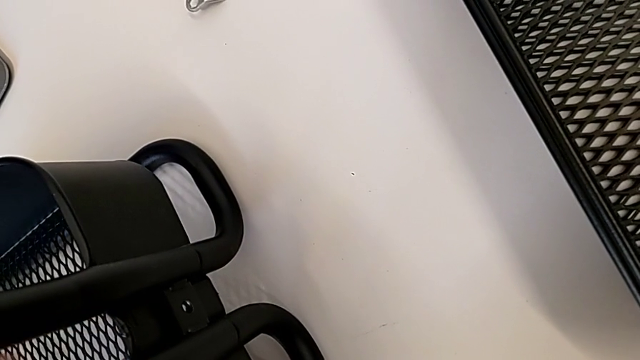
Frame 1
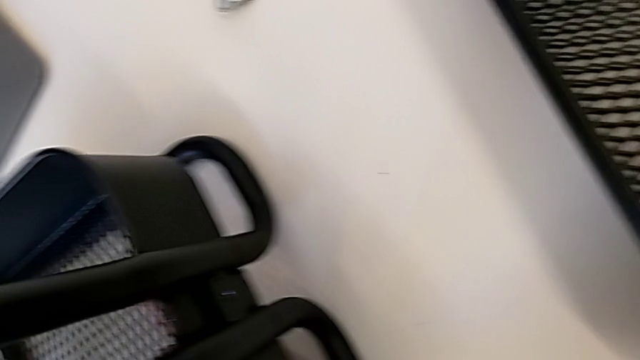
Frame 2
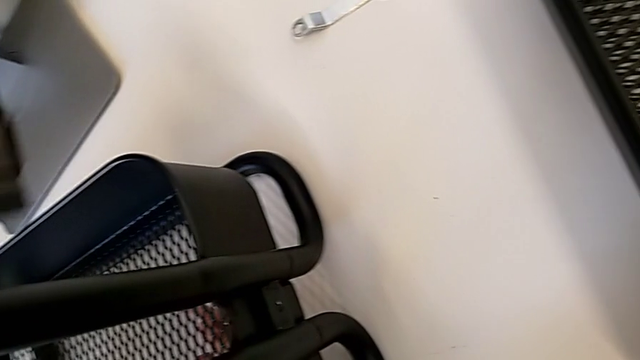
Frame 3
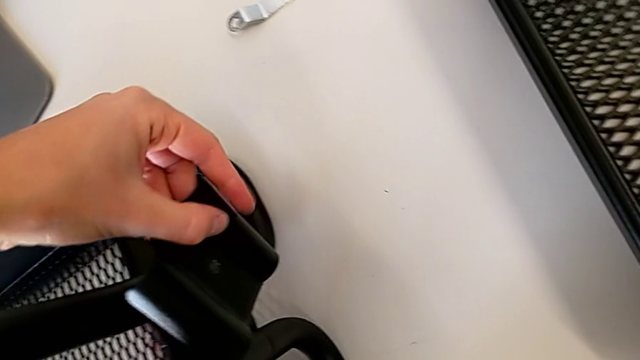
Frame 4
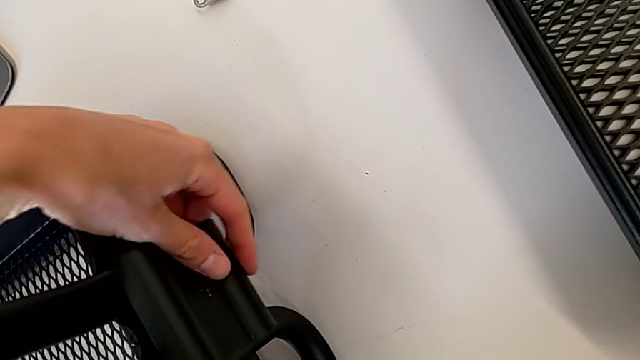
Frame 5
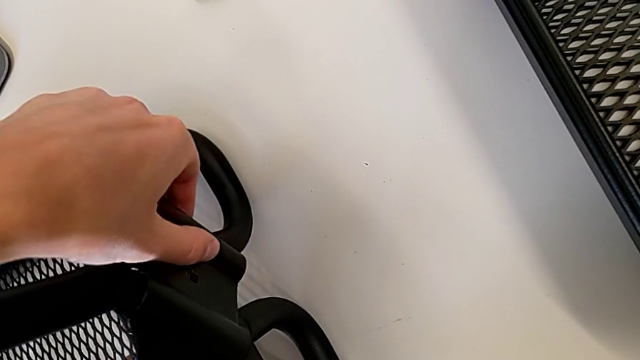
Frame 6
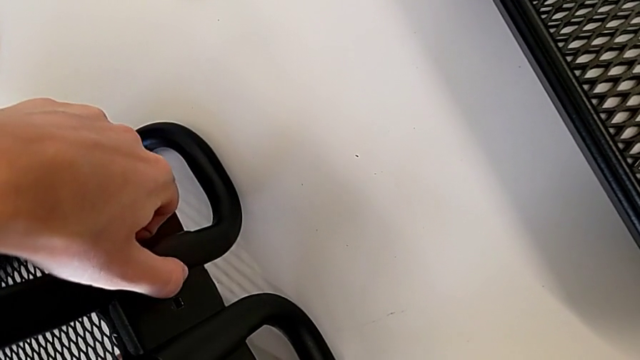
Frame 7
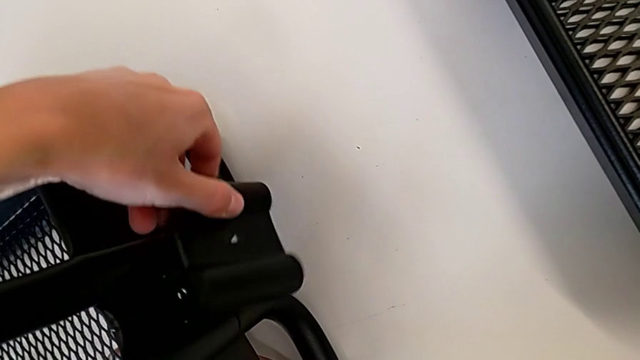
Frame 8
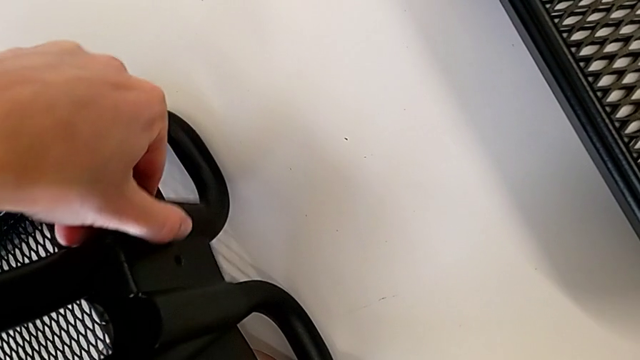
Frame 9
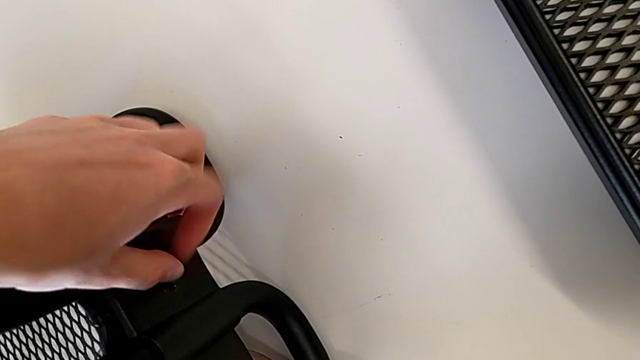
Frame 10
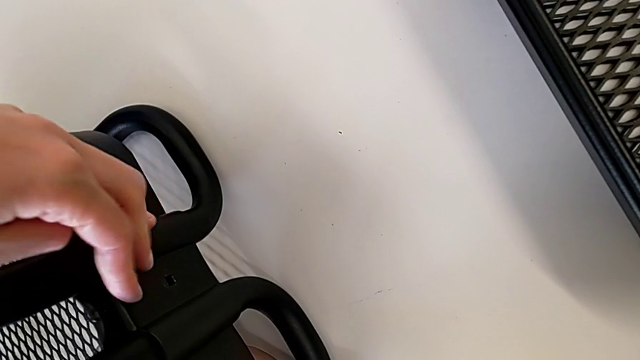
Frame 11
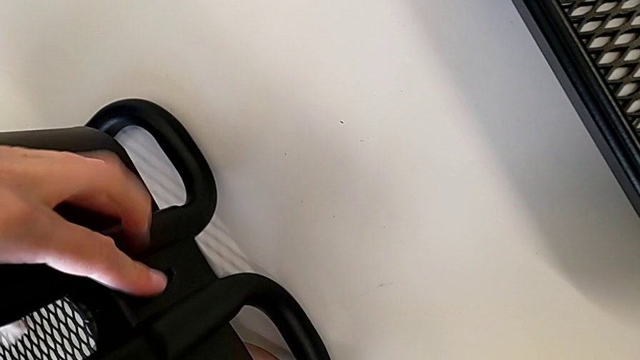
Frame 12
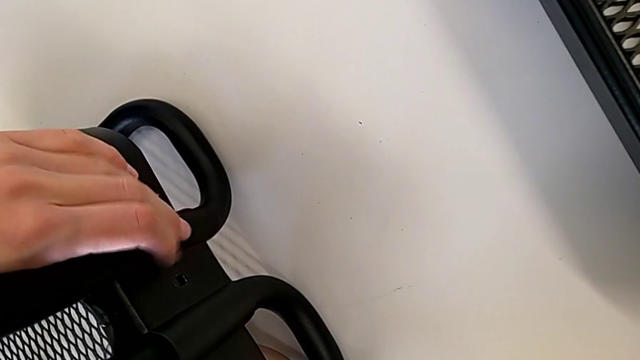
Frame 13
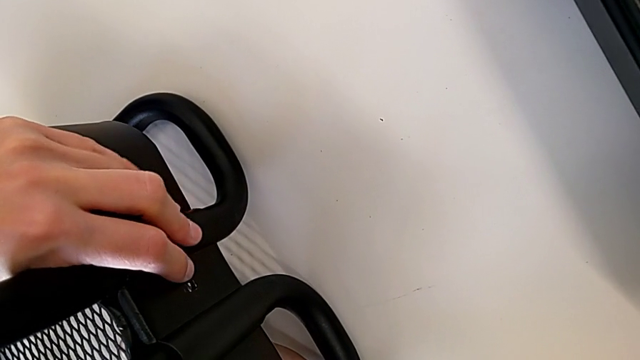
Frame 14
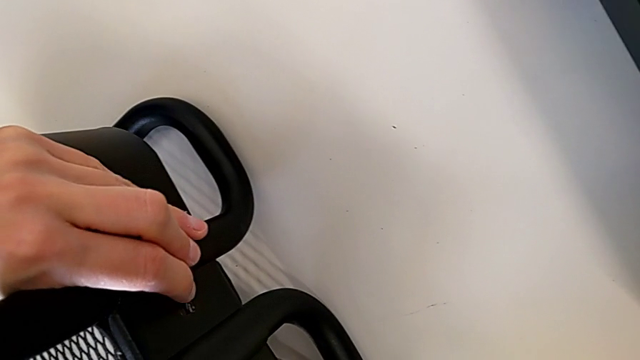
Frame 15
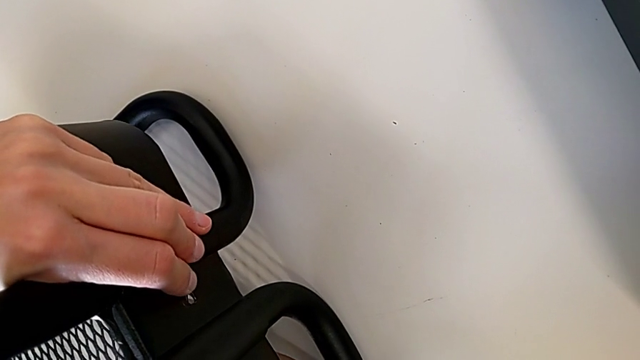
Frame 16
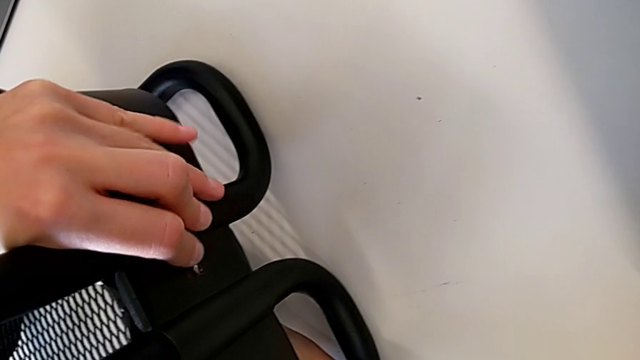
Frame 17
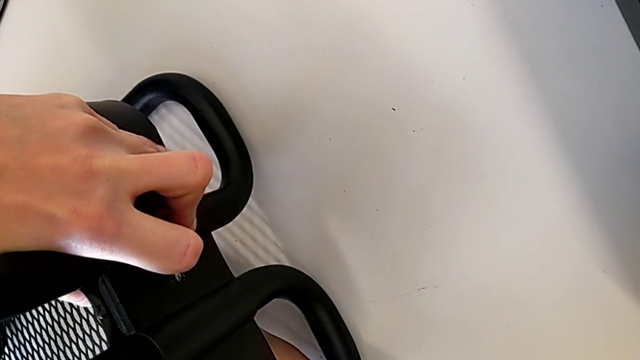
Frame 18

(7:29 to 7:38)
The camera wearer is assembling the first tray. They align the first bracket.

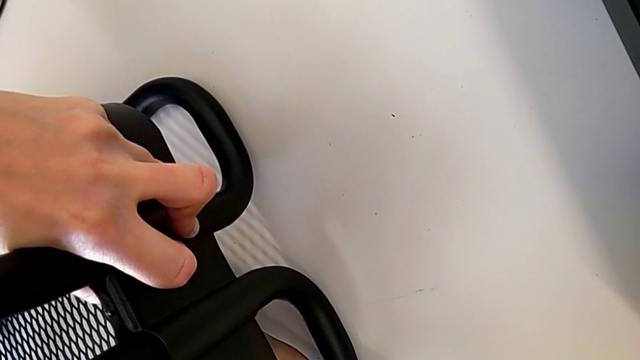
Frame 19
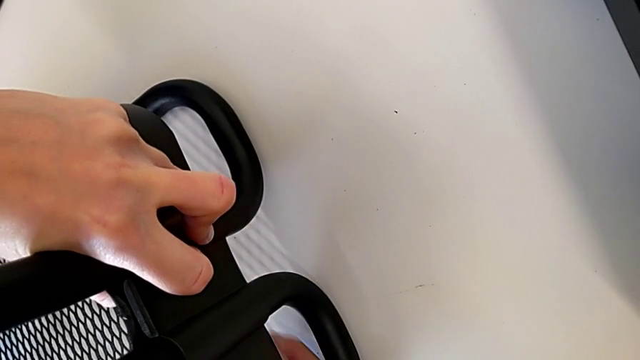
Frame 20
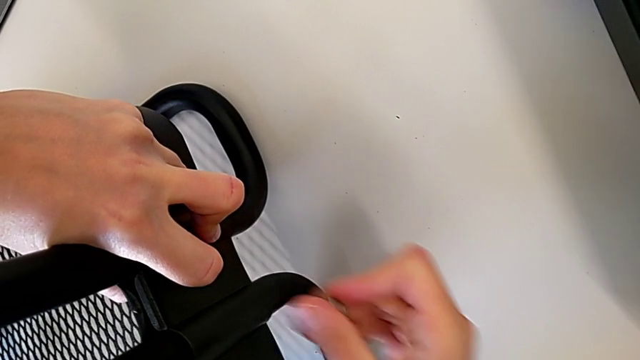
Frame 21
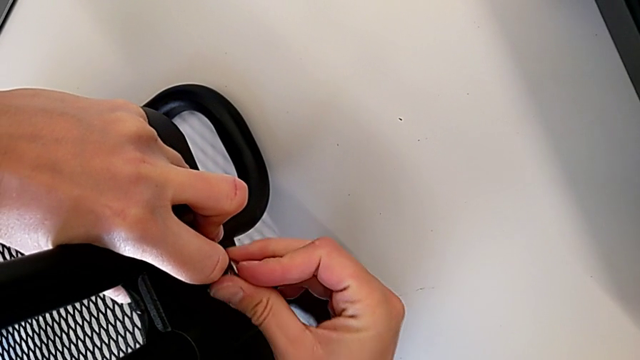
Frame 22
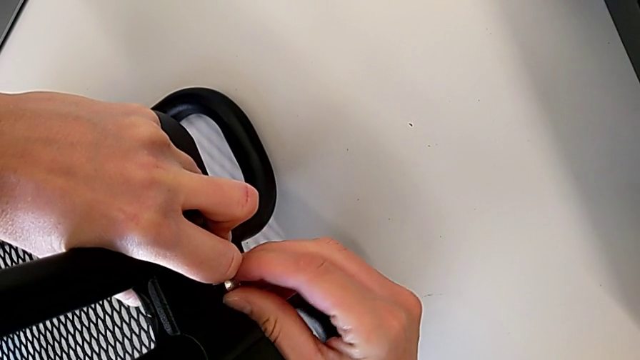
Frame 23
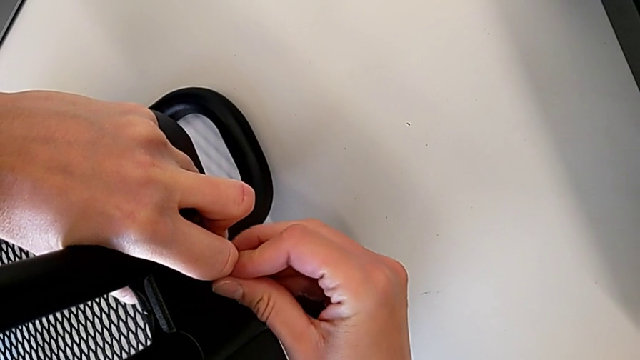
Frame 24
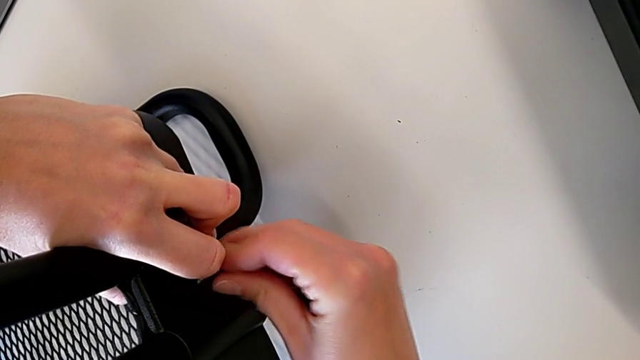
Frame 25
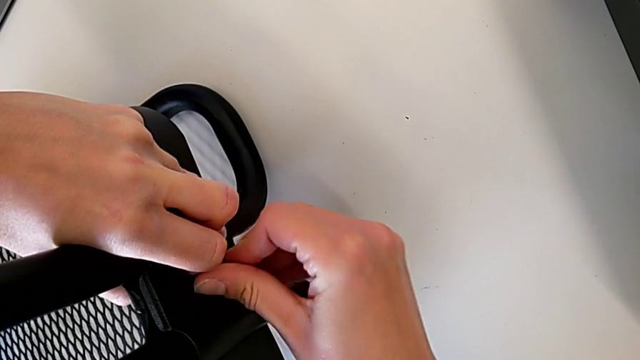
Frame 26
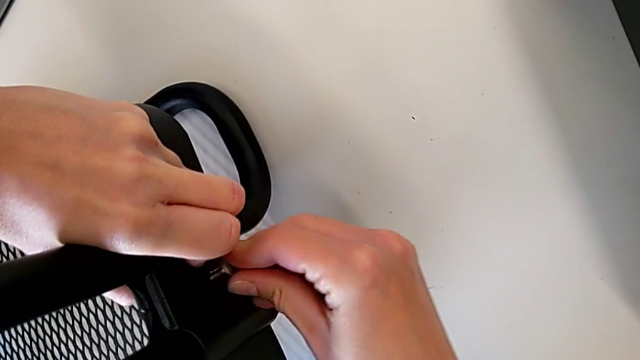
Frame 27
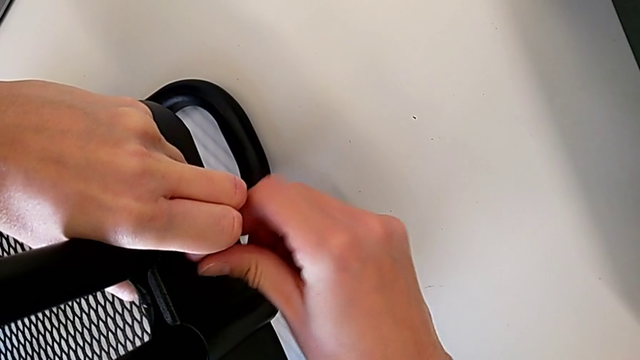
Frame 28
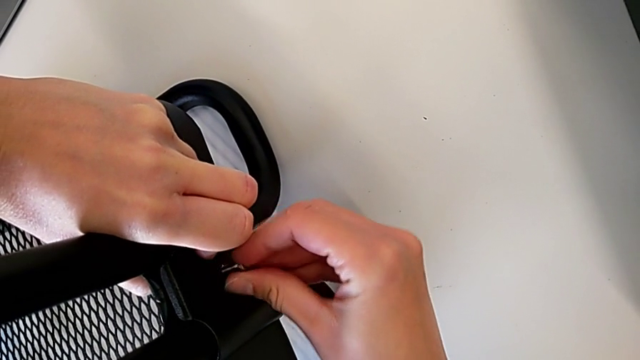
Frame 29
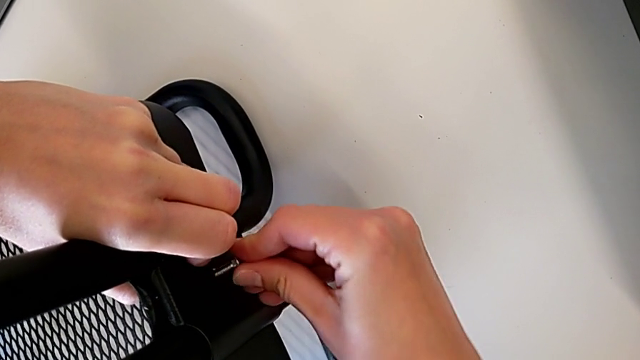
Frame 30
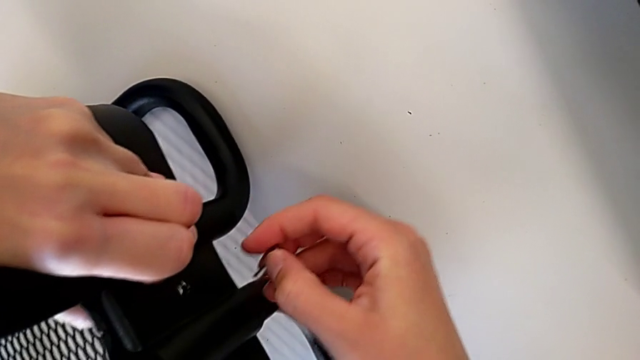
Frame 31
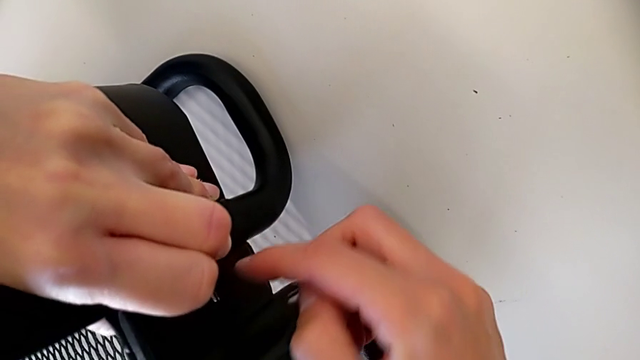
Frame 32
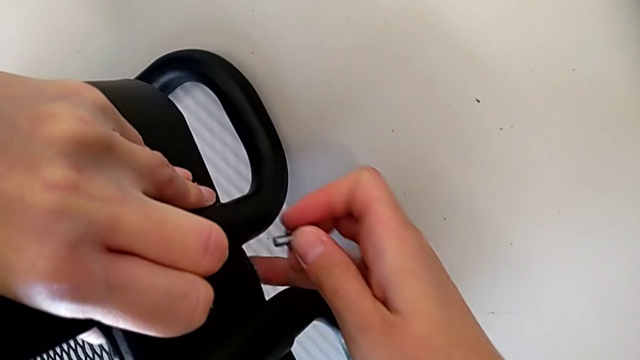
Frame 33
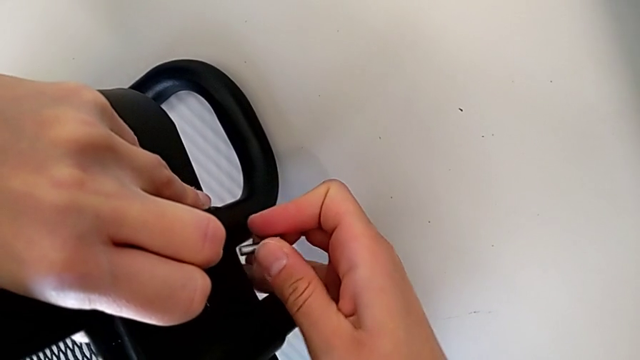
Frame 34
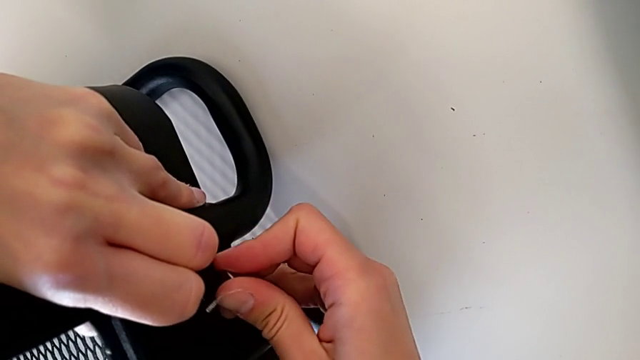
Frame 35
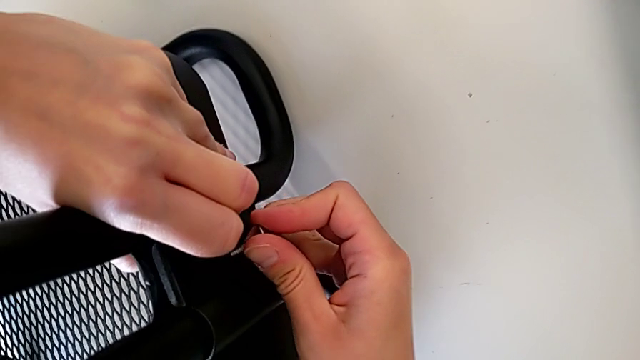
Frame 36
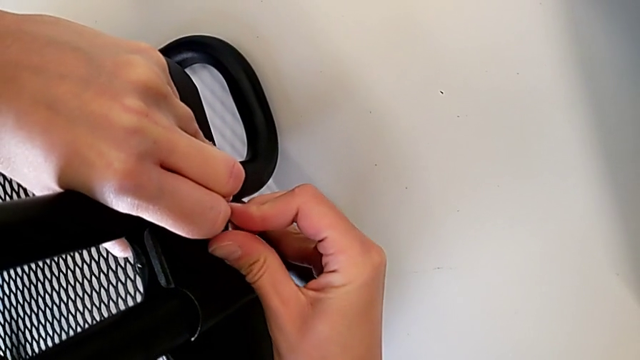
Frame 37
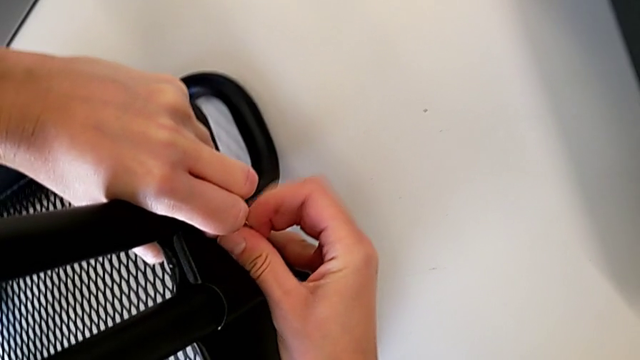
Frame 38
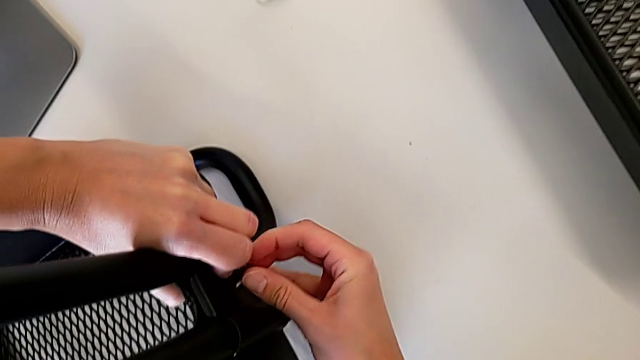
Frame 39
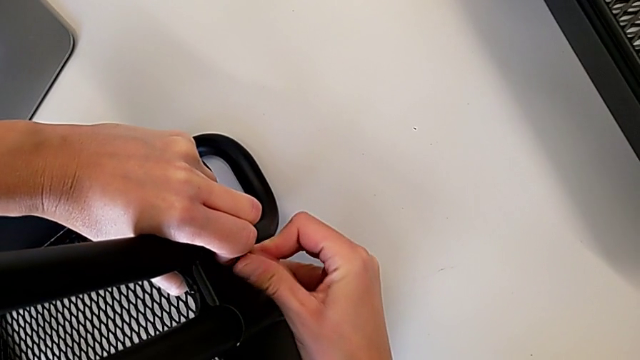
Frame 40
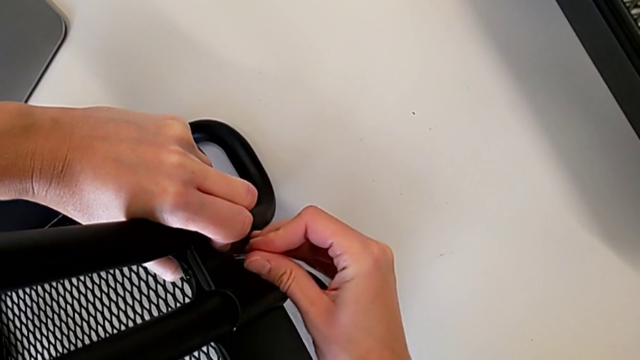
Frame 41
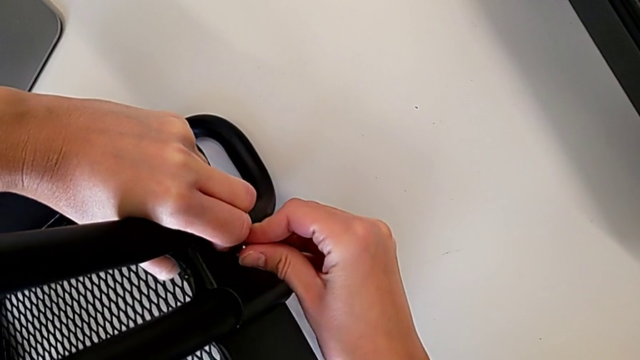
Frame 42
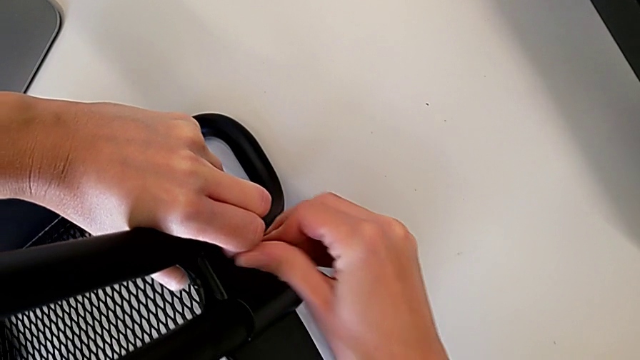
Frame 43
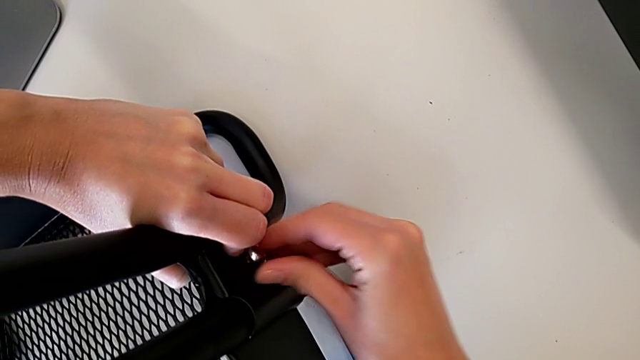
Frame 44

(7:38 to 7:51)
The camera wearer is attaching a hexagon cap nut on both sides of the bottom tray. They screw the hexagon cap nut, withdraw it and begin to insert it.
